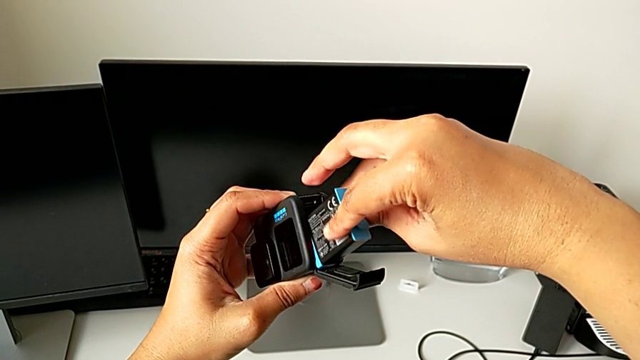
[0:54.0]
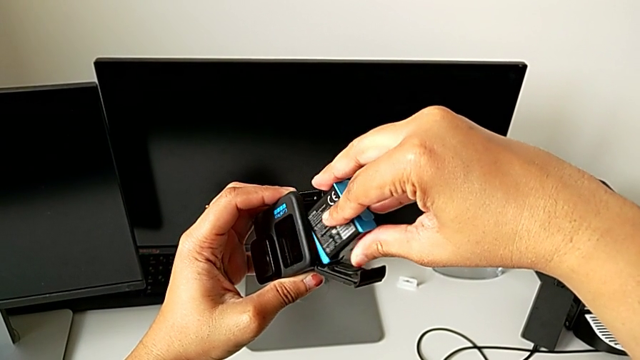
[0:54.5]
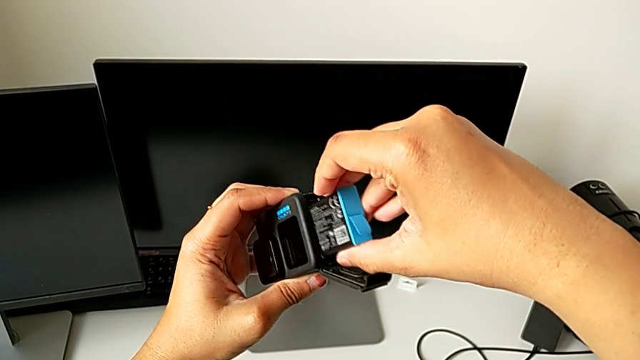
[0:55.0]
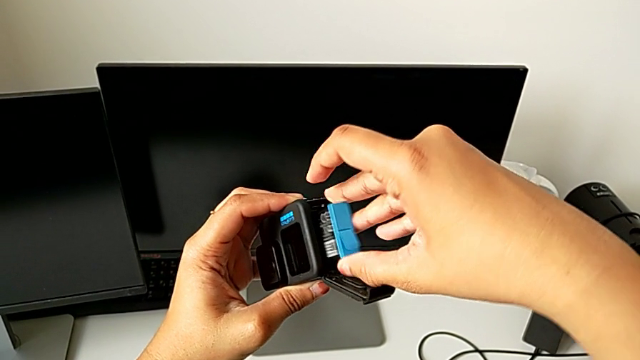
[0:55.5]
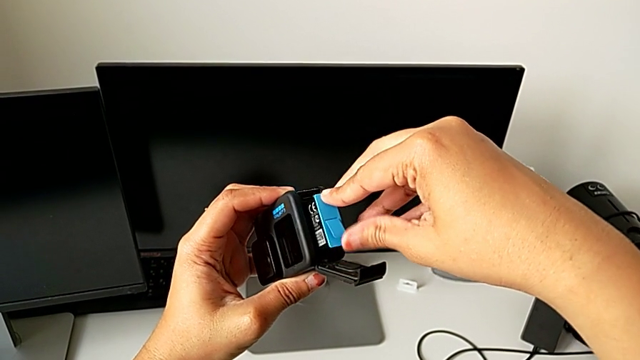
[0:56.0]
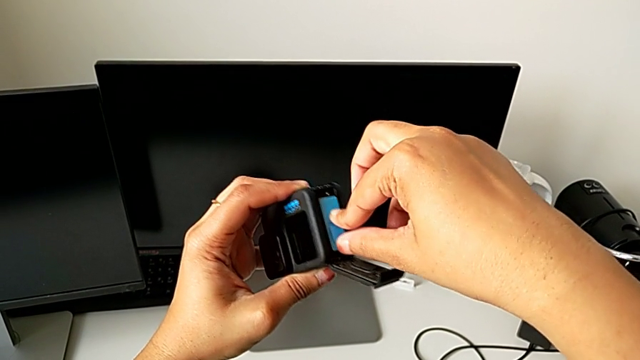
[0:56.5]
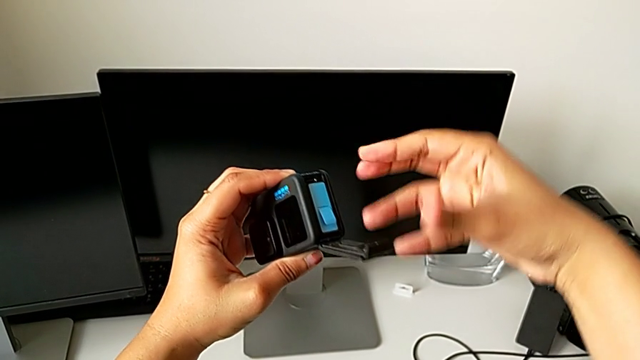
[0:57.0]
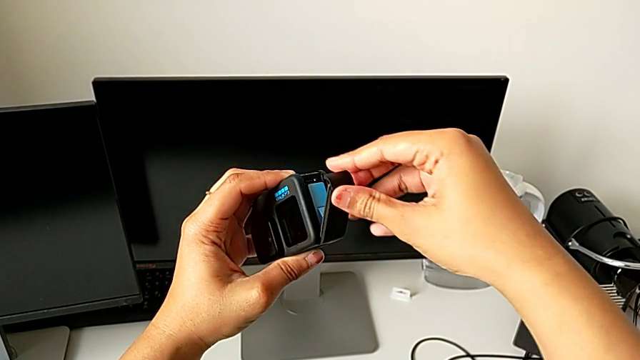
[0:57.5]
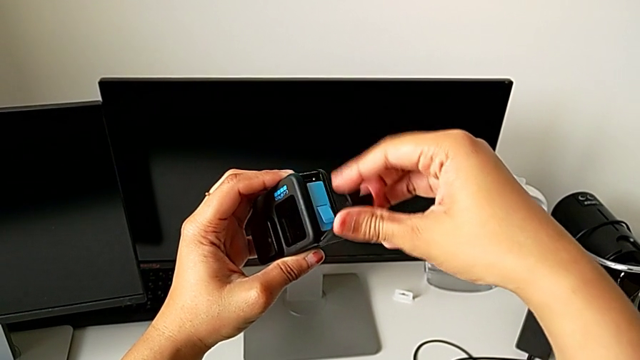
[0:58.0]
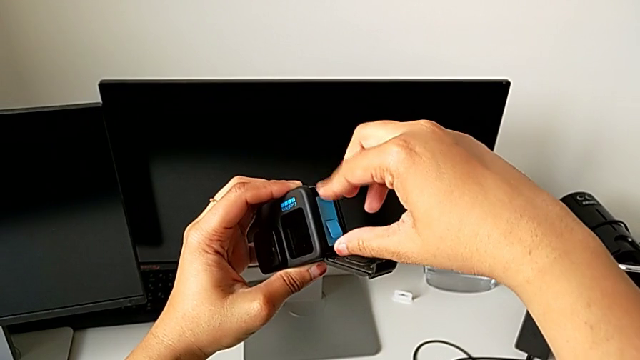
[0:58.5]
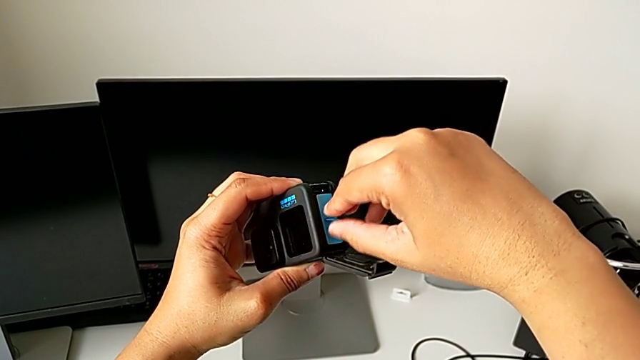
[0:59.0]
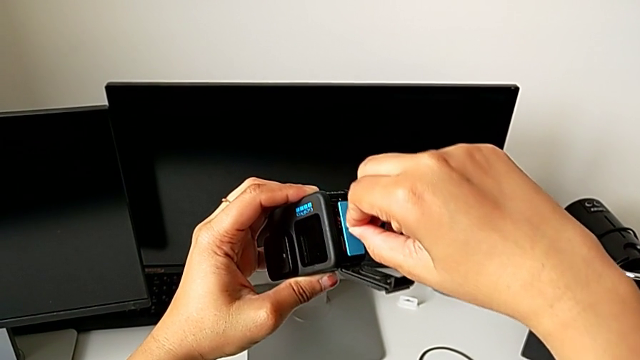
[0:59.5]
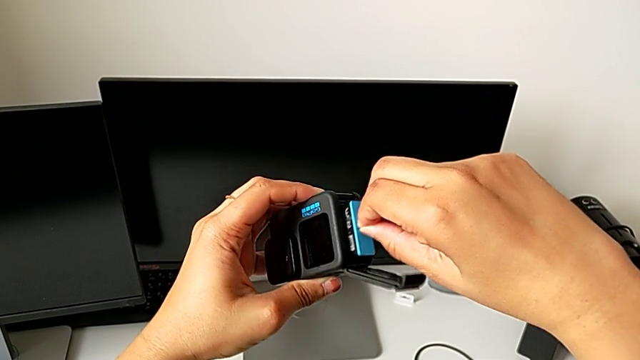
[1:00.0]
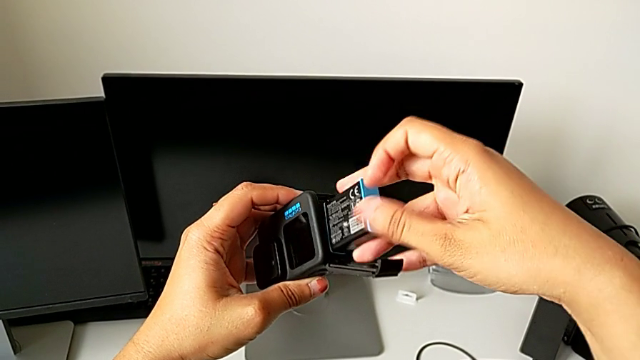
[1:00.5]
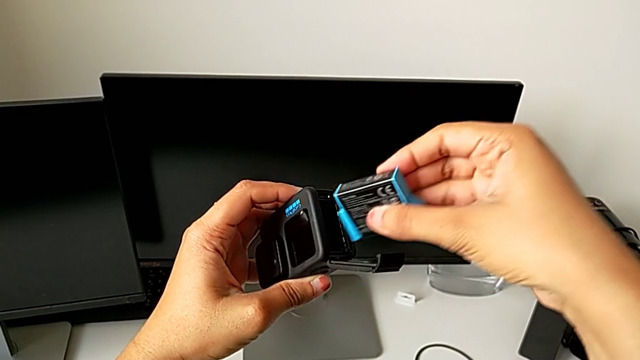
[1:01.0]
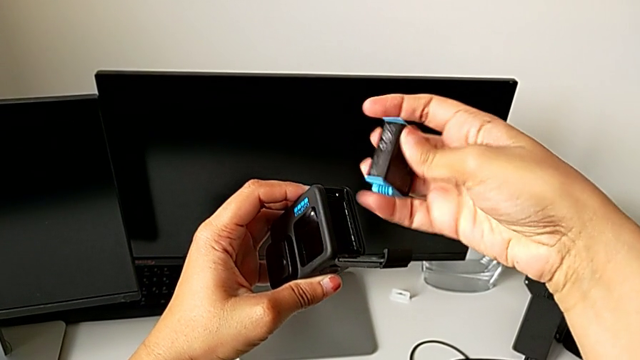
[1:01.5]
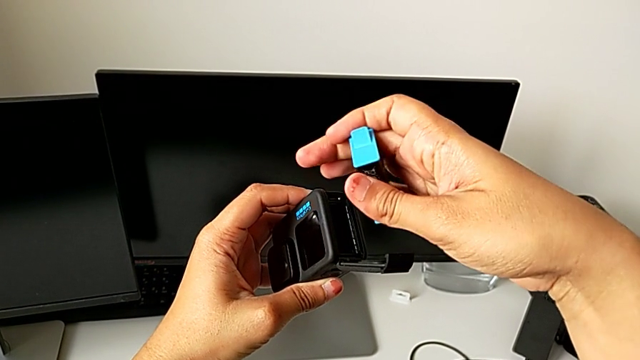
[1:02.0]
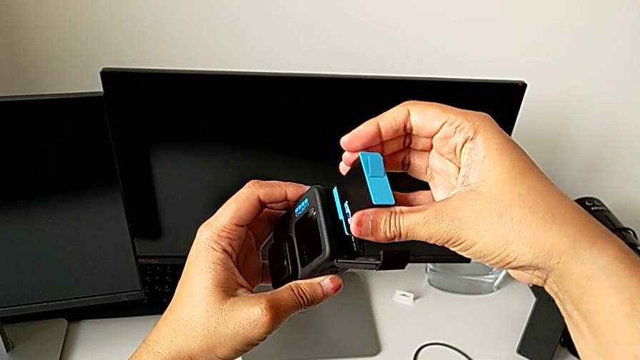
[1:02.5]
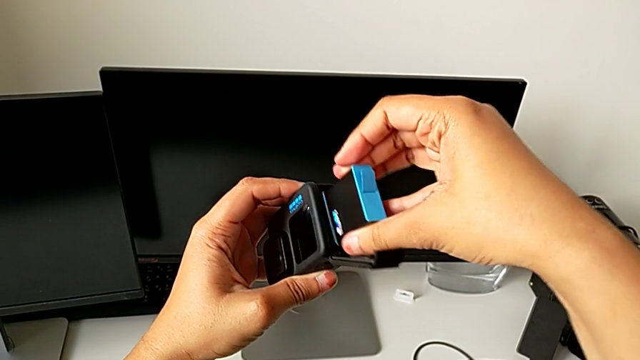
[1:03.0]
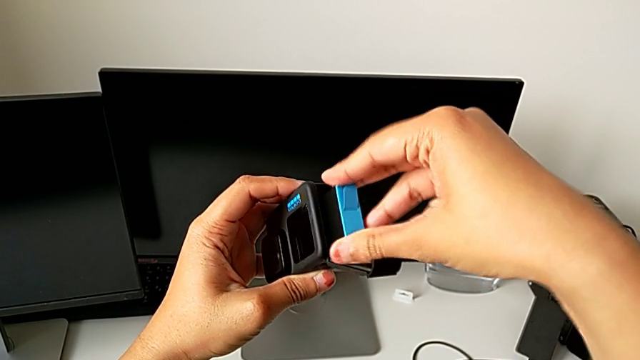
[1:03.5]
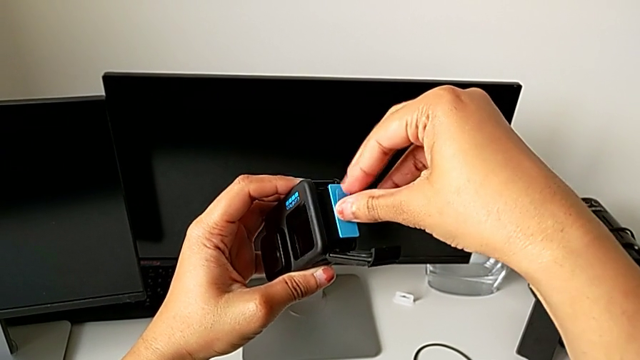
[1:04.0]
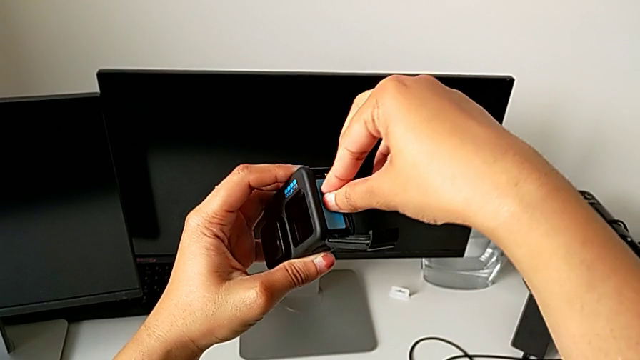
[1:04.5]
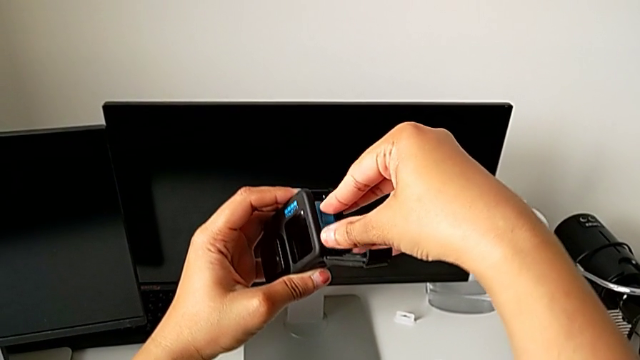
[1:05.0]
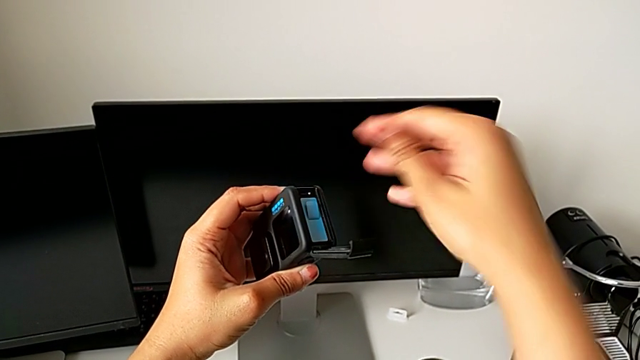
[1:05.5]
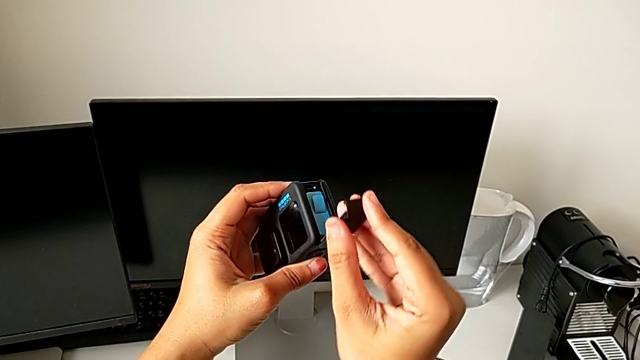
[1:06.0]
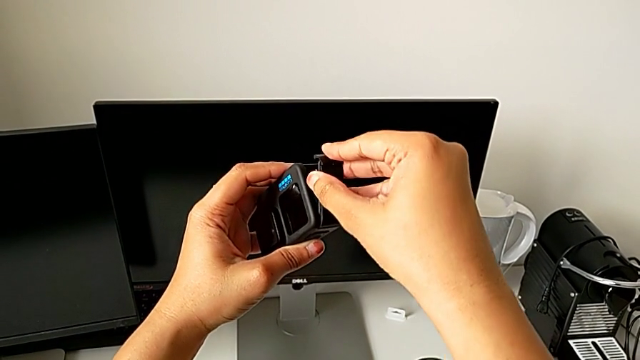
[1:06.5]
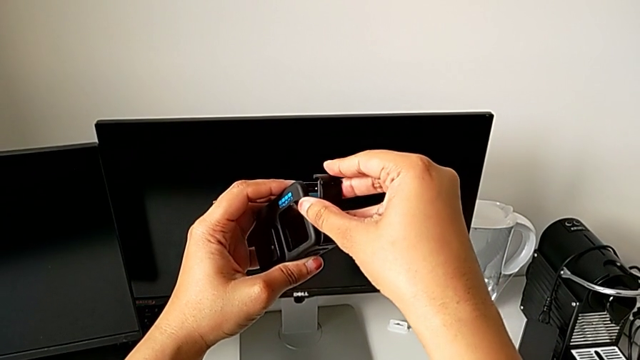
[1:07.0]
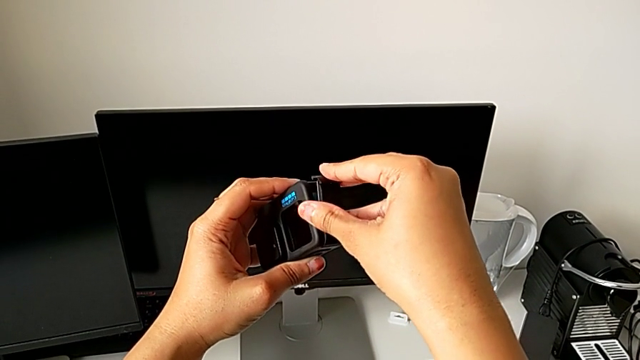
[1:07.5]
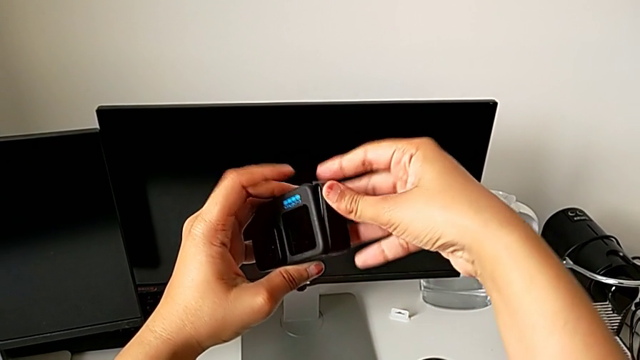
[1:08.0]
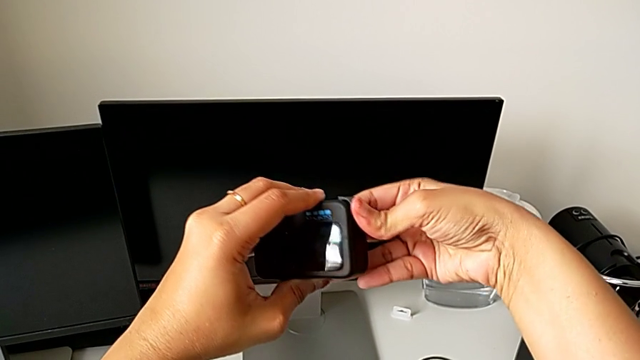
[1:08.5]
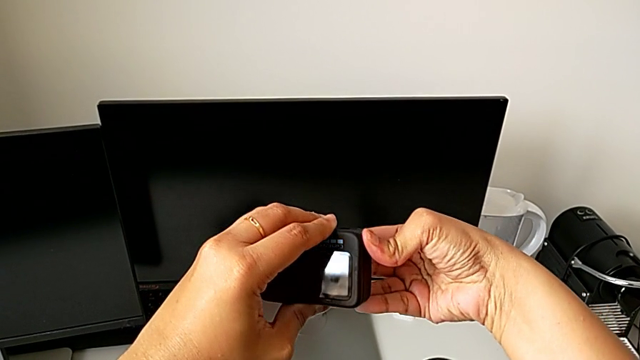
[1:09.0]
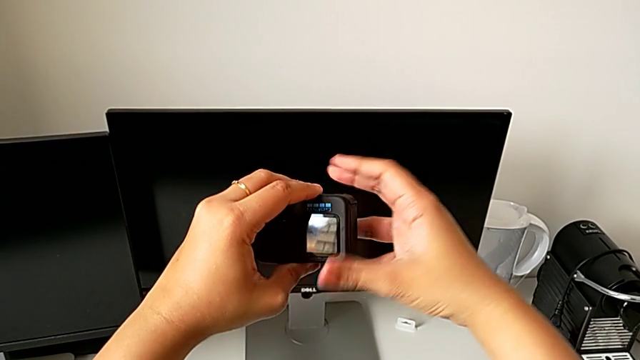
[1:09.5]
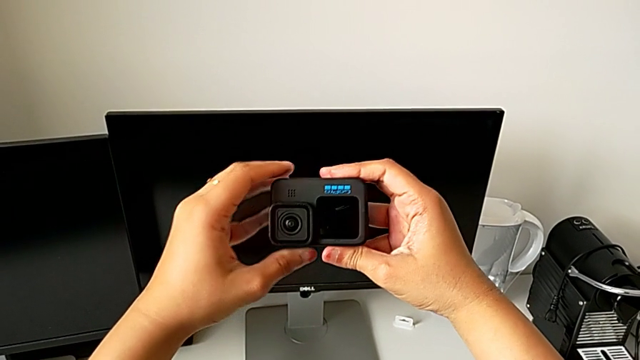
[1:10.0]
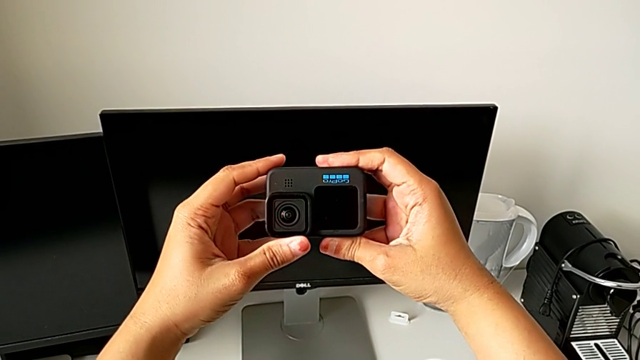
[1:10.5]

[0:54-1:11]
The camera wearer is changing the battery of the GoPro. They insert the replacement battery, withdraw it, flip it, insert it and close the battery door.

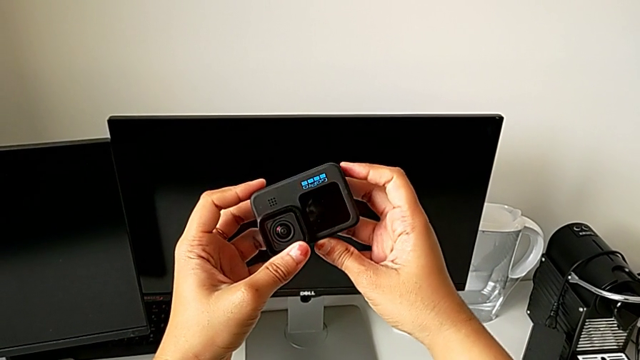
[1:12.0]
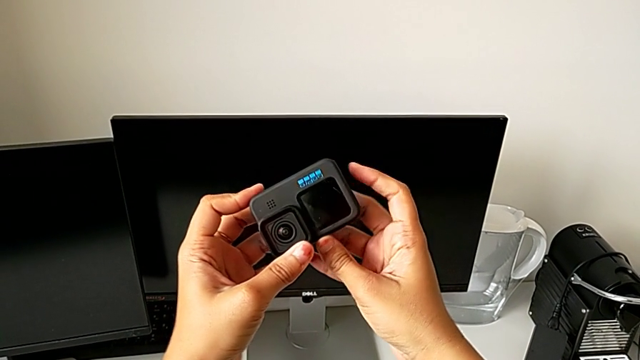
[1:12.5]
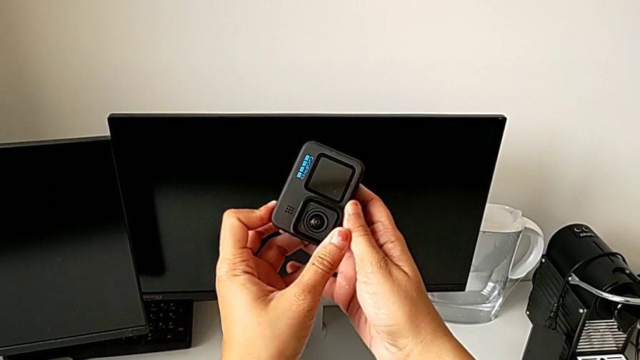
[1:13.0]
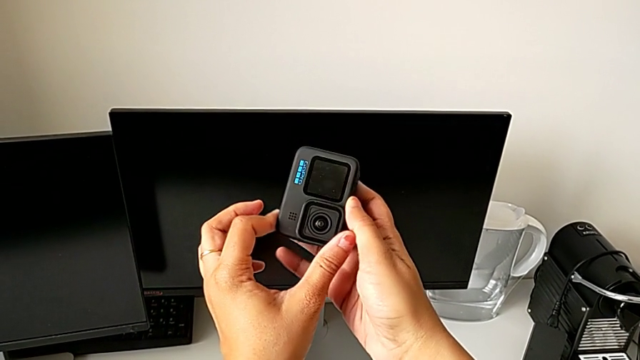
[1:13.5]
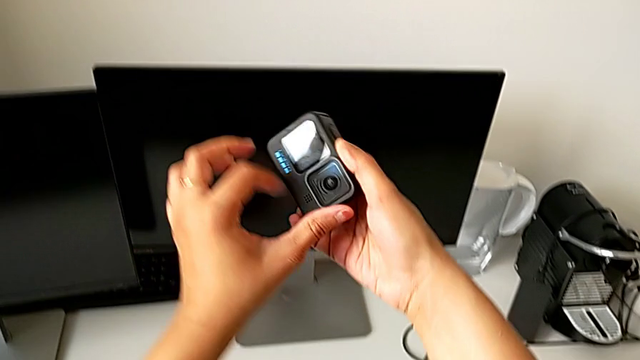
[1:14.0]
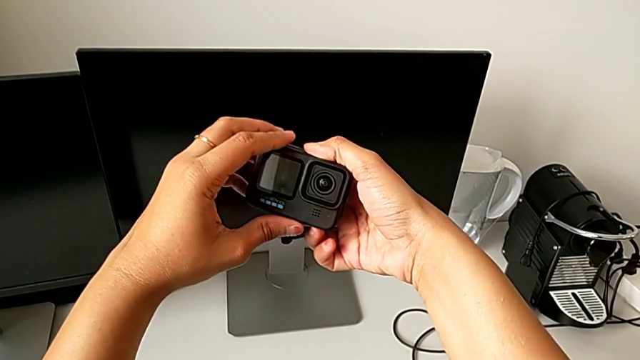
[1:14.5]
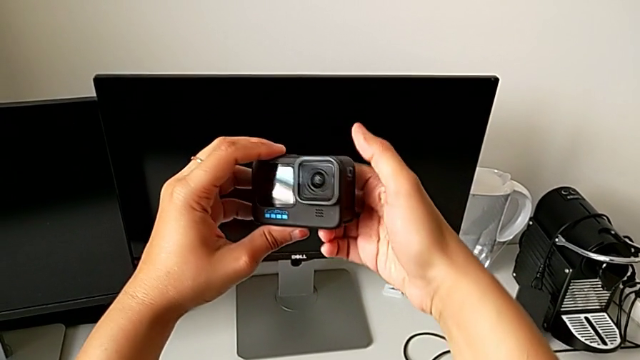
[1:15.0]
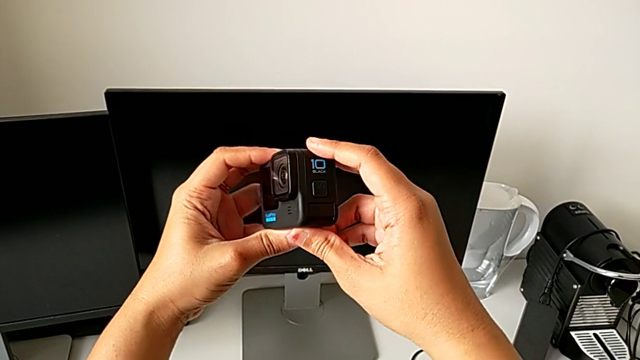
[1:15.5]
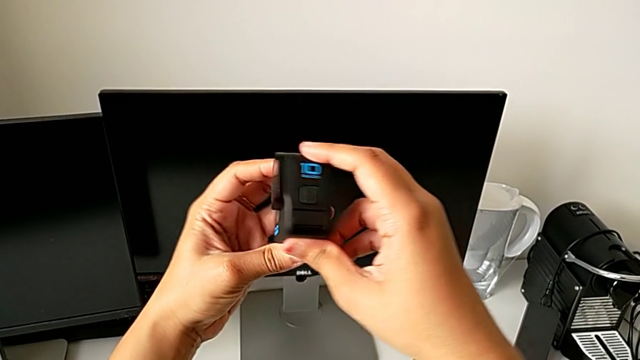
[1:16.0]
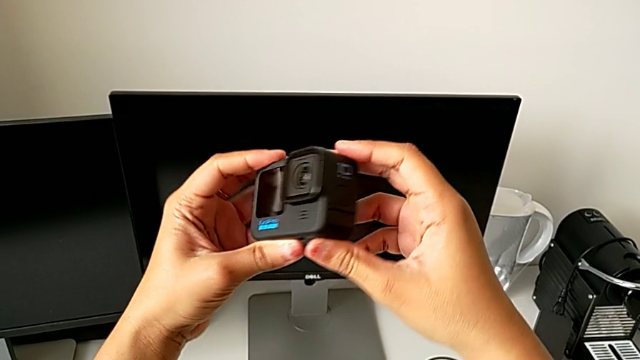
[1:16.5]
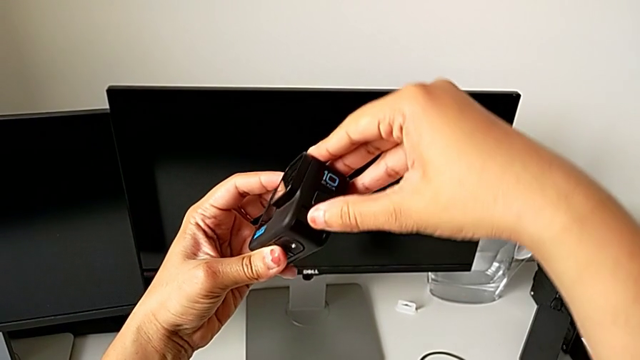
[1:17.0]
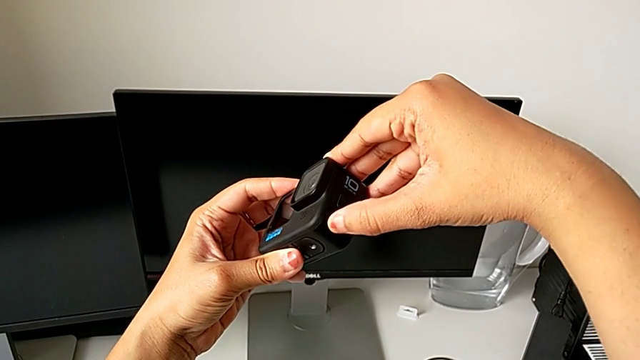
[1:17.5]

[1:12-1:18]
The camera wearer is removing the SD card from the battery box. They rotate the GoPro and begin to inspect it.
